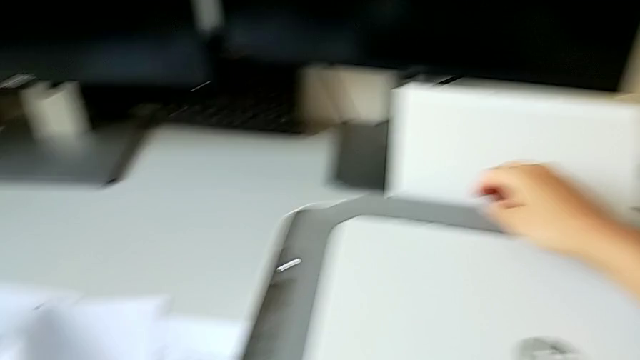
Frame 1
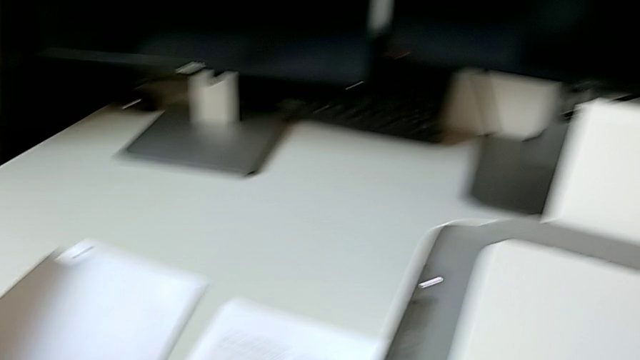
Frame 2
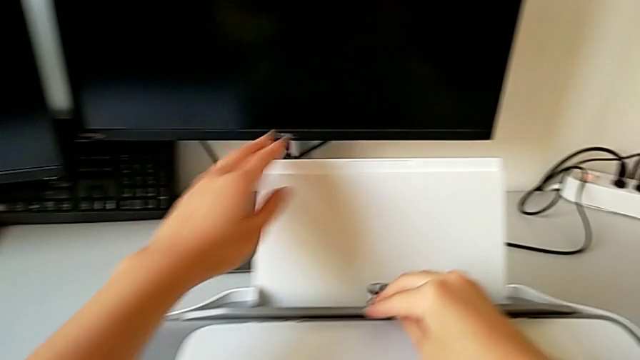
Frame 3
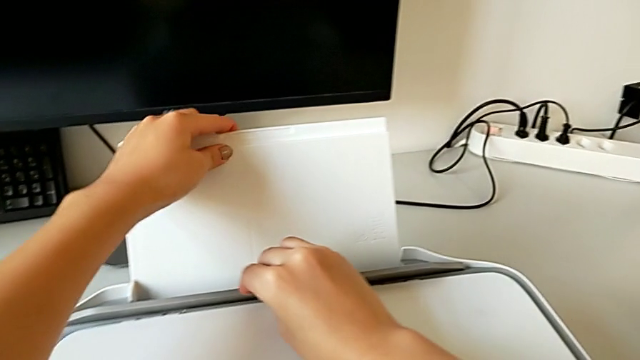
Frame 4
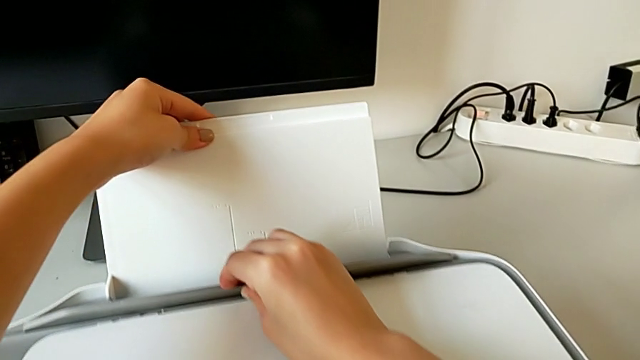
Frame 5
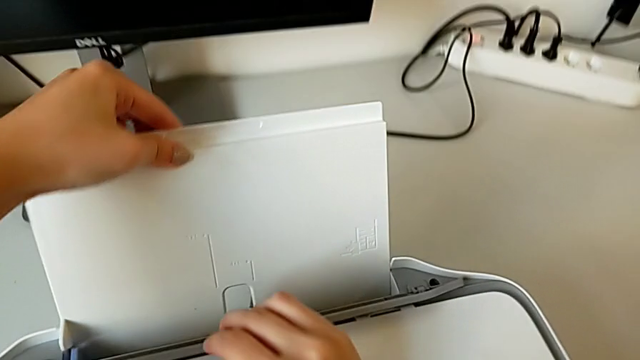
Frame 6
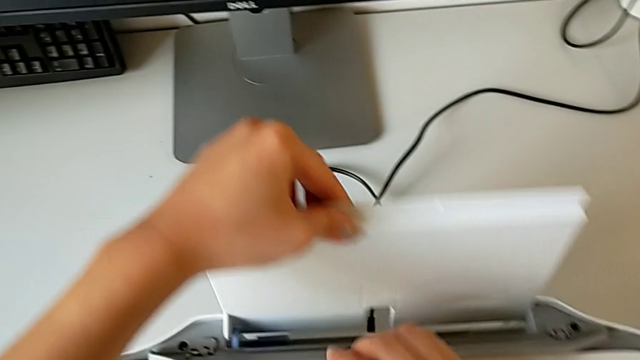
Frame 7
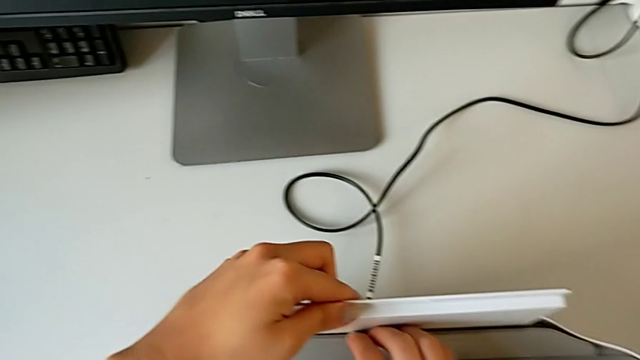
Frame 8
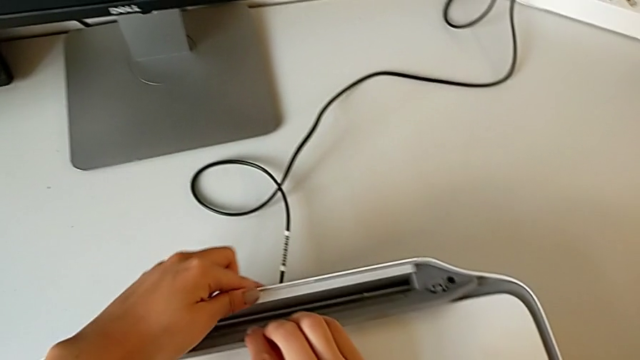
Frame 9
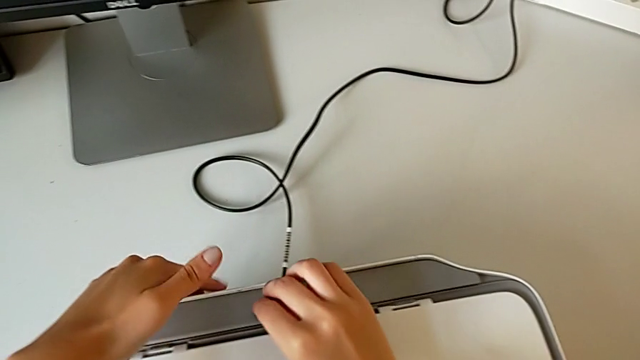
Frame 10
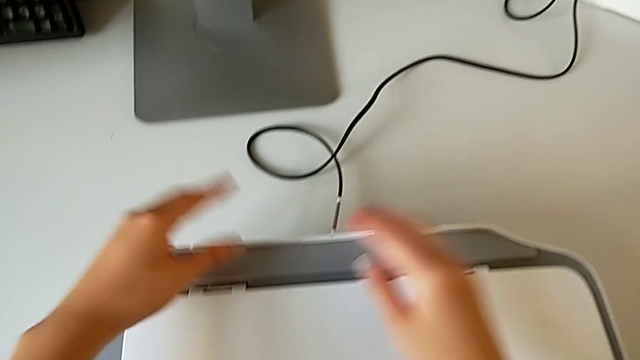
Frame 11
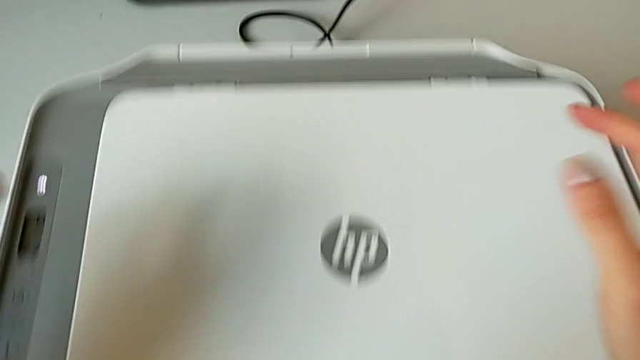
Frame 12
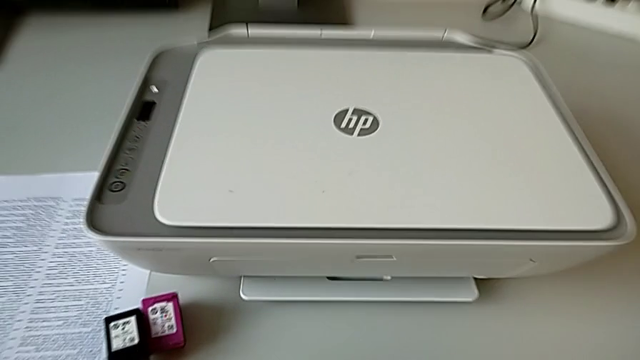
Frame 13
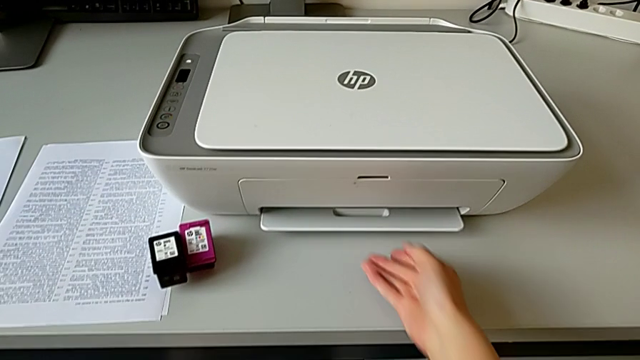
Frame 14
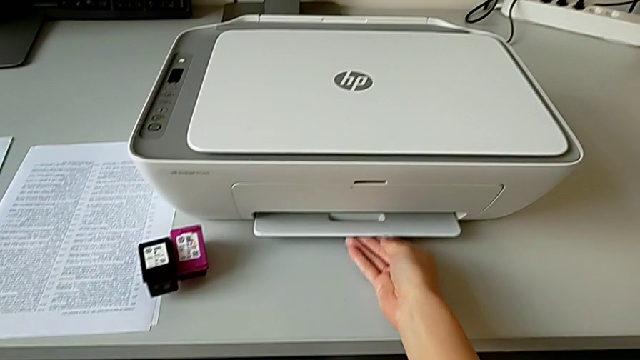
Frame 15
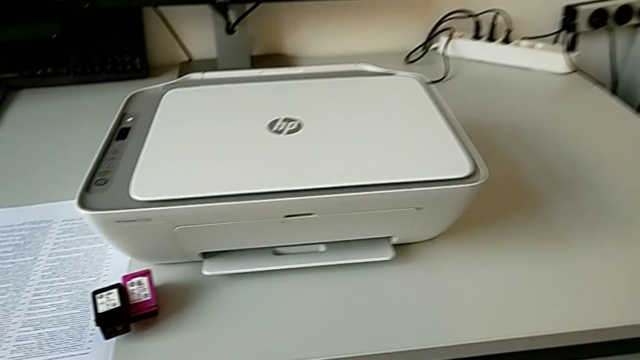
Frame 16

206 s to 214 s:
The camera wearer is closing the whole printer. They drop the paper stack and close the paper tray.
